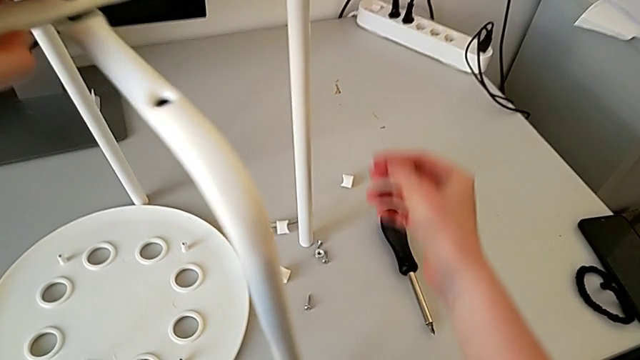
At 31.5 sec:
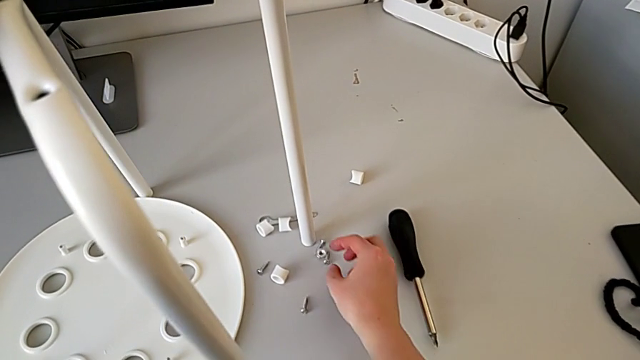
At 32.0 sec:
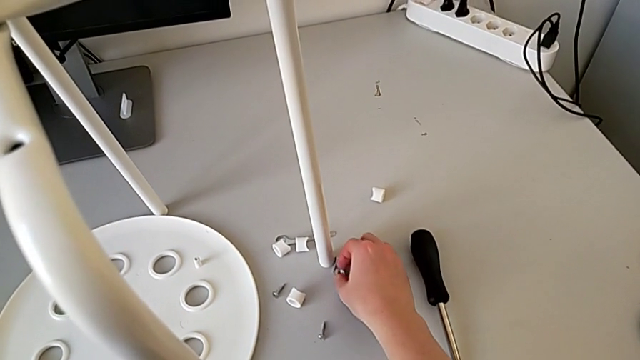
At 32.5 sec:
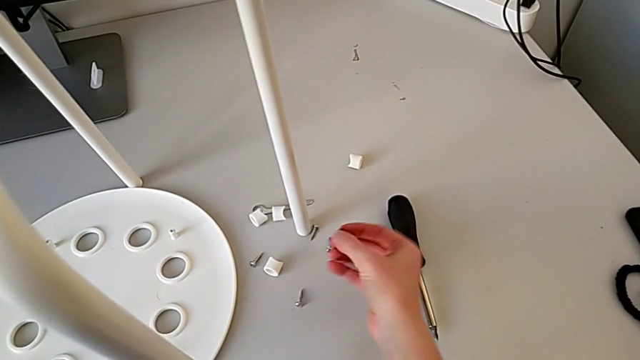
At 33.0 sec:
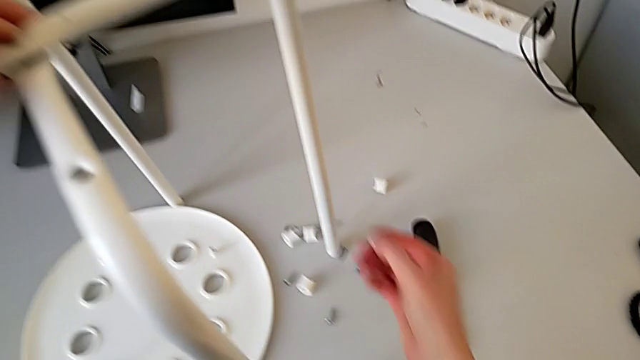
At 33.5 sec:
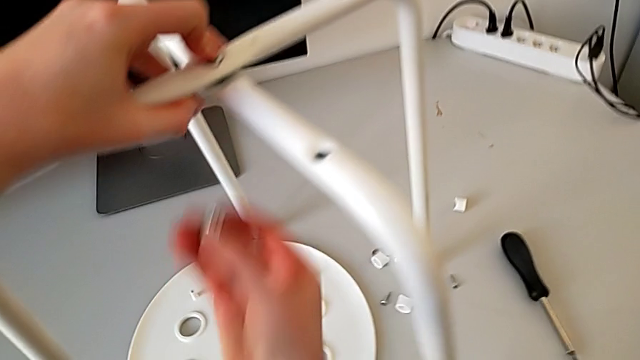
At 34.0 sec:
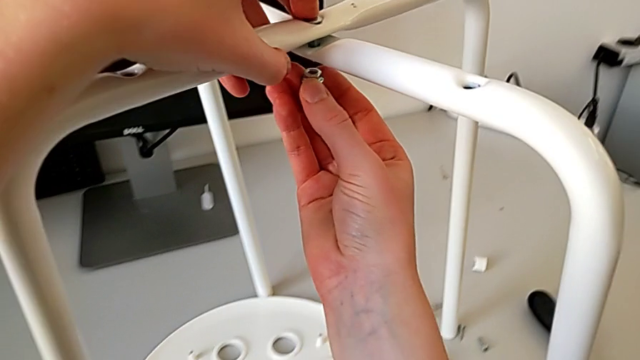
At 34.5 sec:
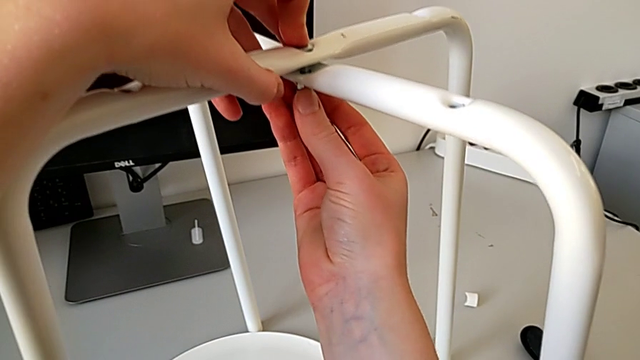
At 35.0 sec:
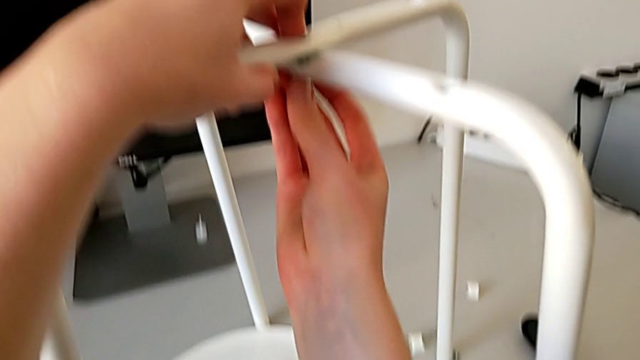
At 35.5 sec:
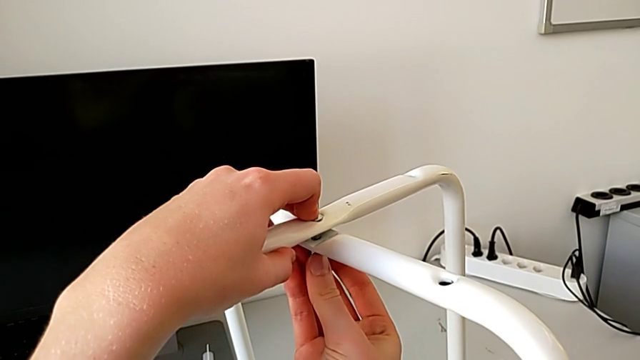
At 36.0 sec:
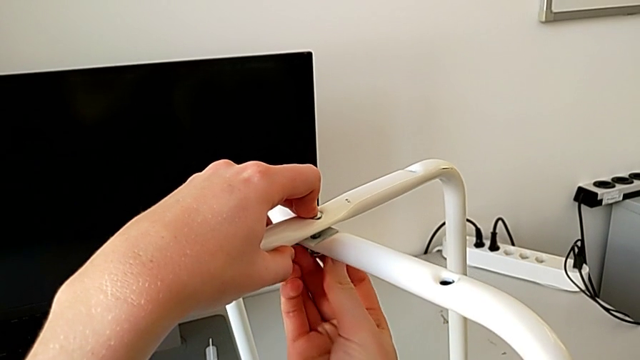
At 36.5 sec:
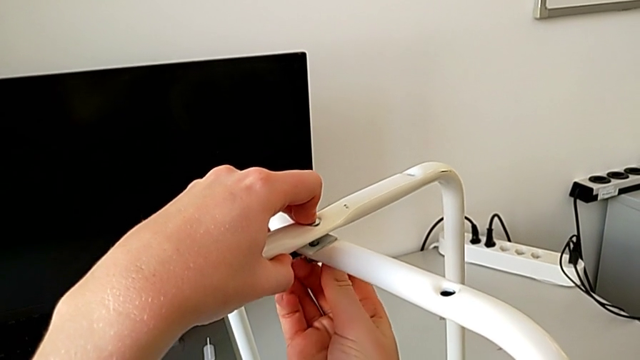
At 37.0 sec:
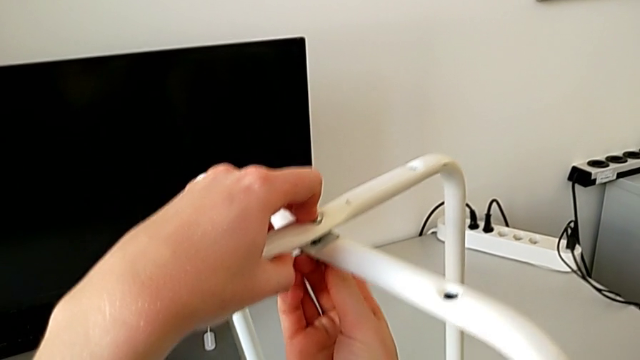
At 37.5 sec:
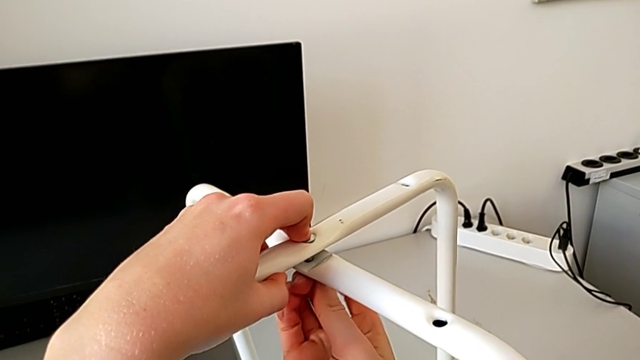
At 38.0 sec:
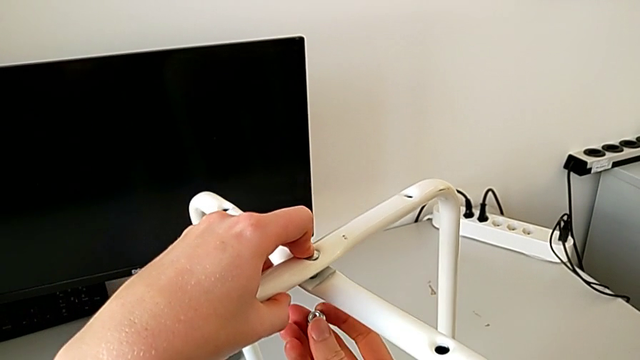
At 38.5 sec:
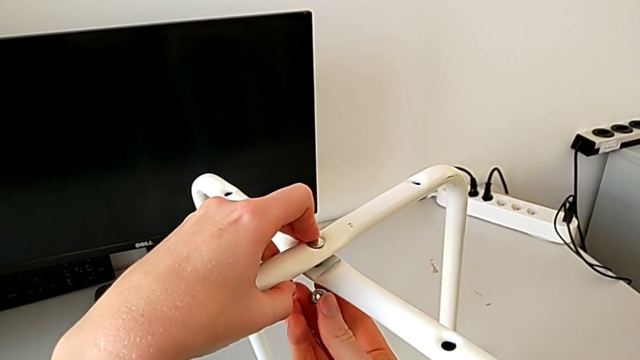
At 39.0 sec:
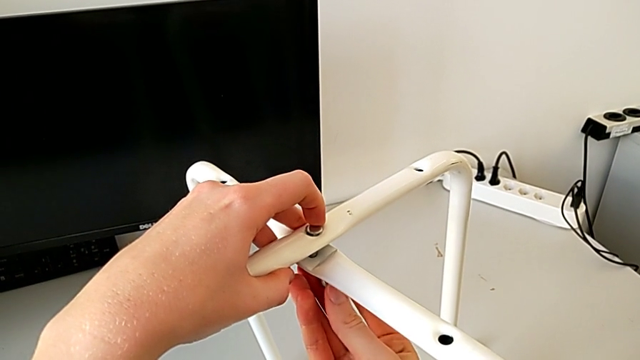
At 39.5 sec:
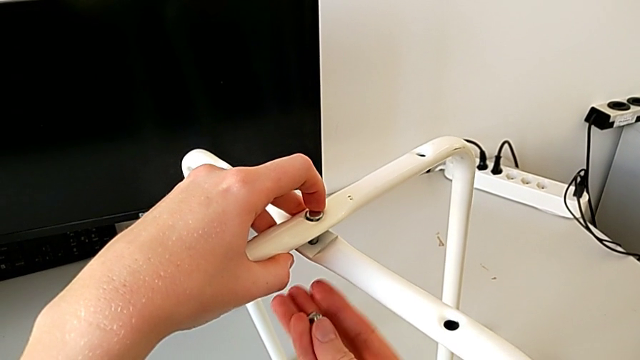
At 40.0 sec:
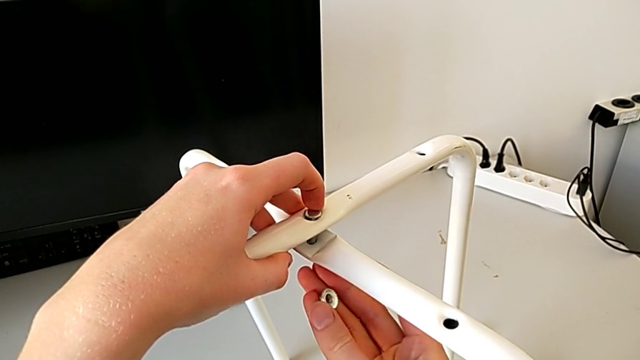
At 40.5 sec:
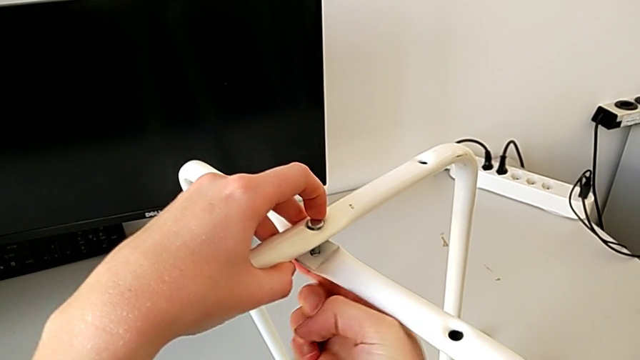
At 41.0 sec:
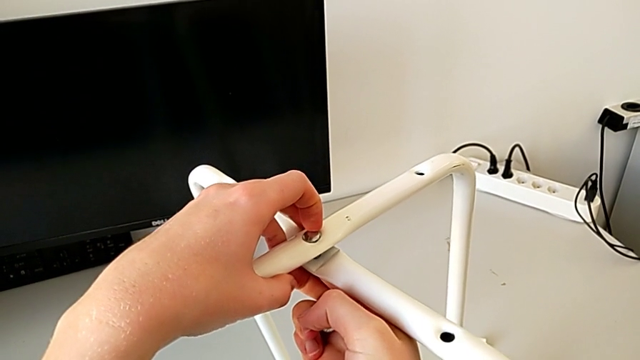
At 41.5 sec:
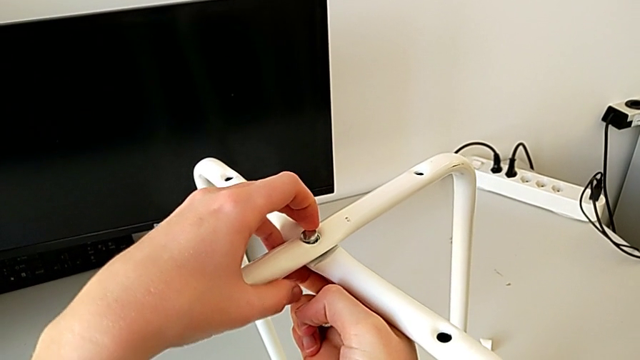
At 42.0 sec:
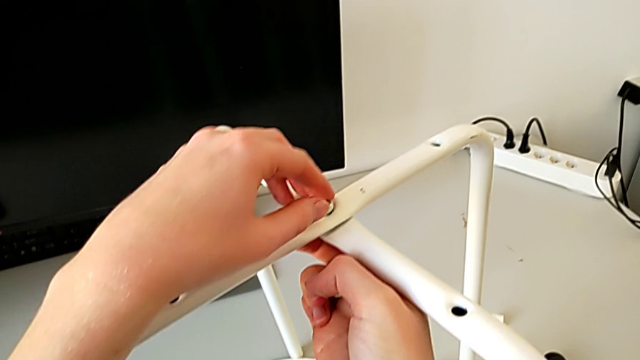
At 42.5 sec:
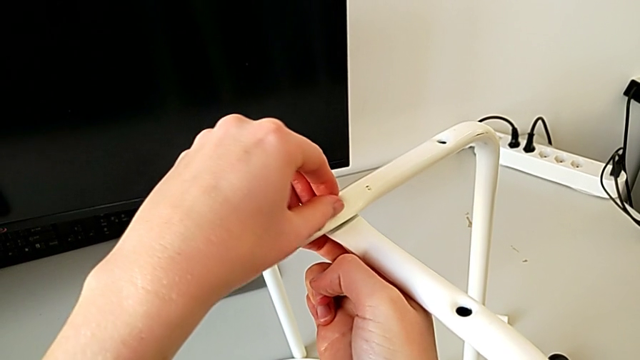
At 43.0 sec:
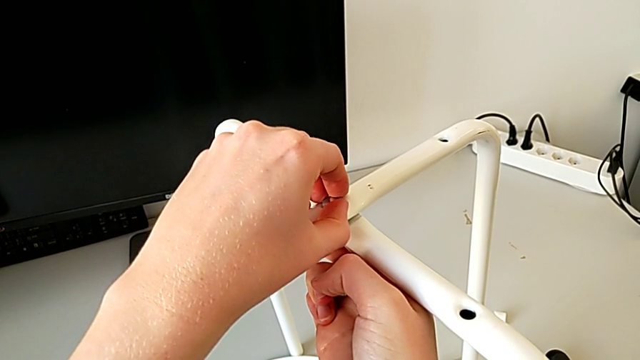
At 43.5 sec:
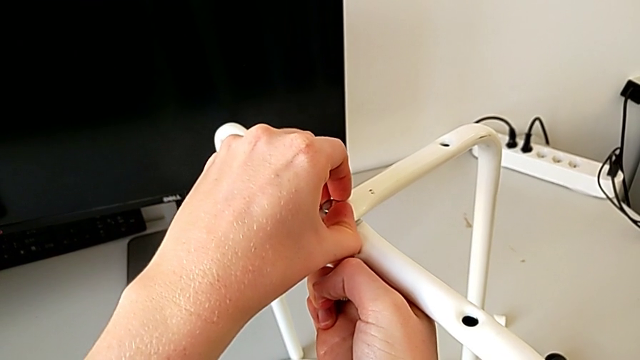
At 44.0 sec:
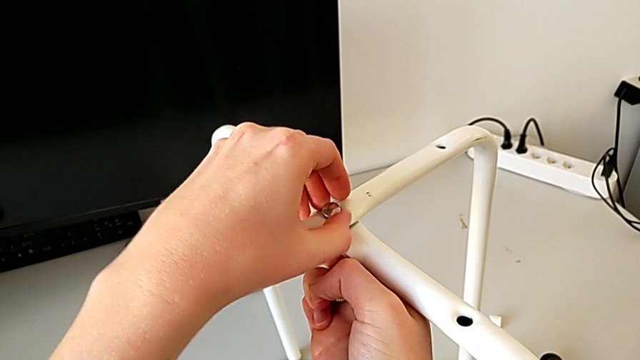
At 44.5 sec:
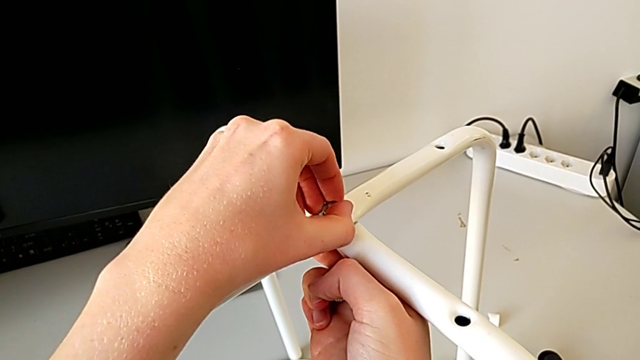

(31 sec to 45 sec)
The camera wearer is putting the legs on top of each other. They grab the hex nut and wrongly insert it, inserting the wrong side of the hex nut, and screw it on the wrong side. They disassemble the hex nut, rotate it and wrongly unscrew the bolt.

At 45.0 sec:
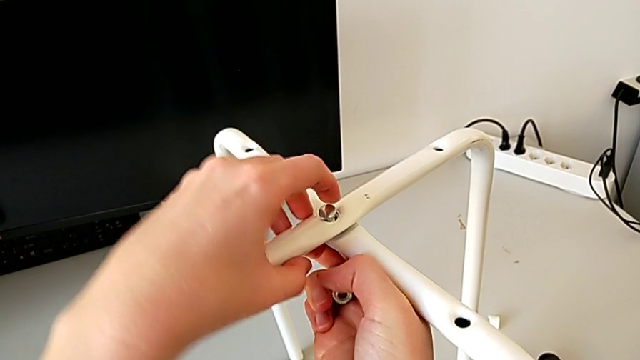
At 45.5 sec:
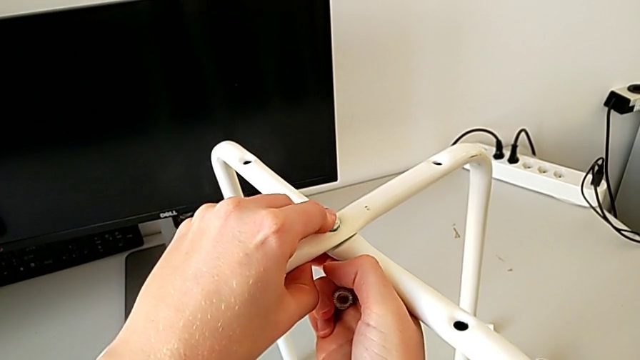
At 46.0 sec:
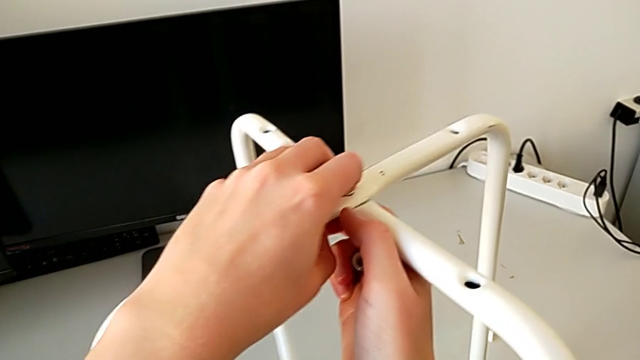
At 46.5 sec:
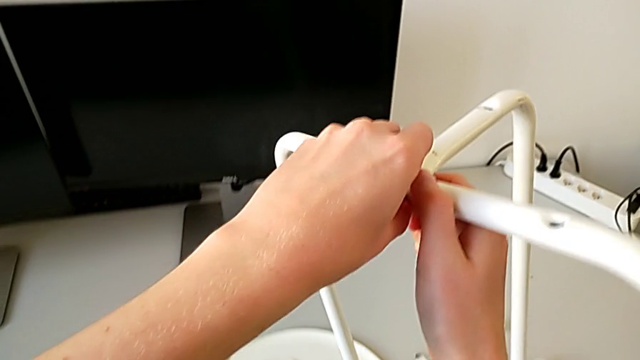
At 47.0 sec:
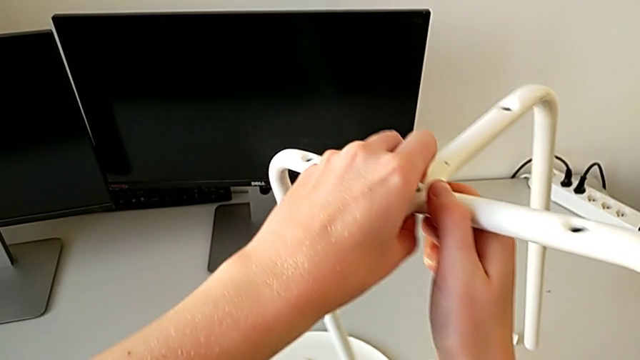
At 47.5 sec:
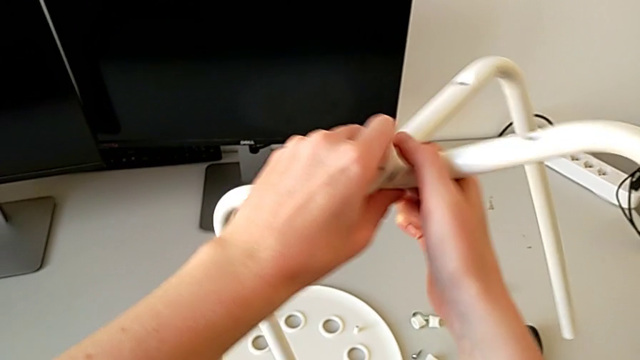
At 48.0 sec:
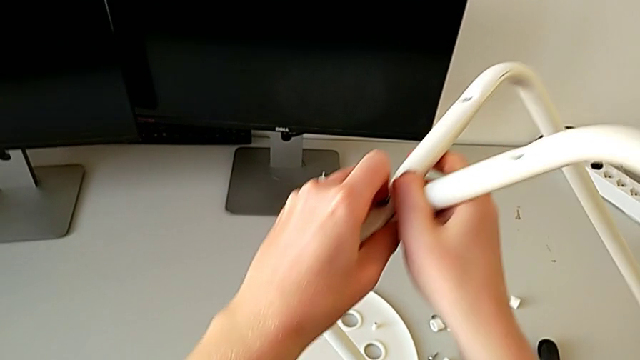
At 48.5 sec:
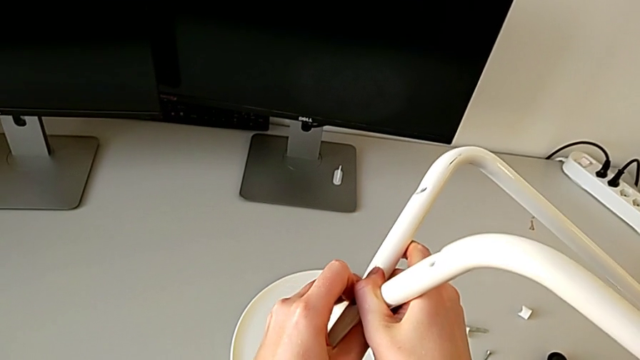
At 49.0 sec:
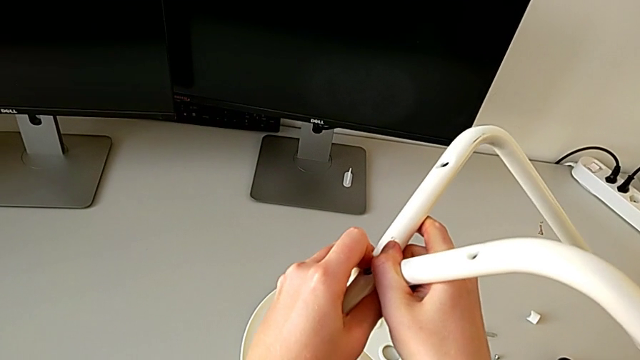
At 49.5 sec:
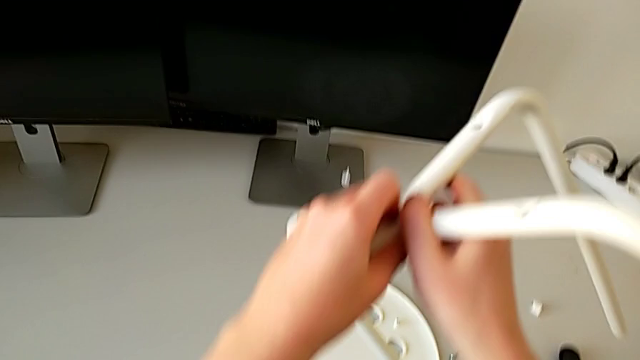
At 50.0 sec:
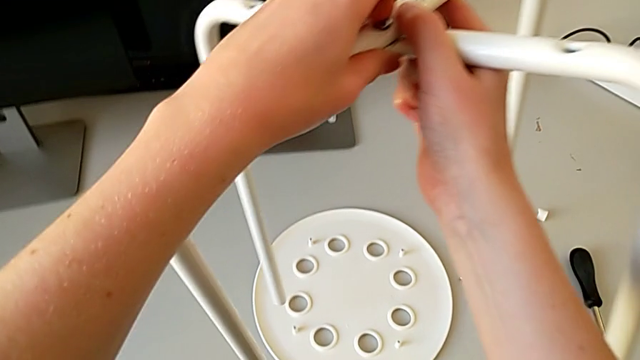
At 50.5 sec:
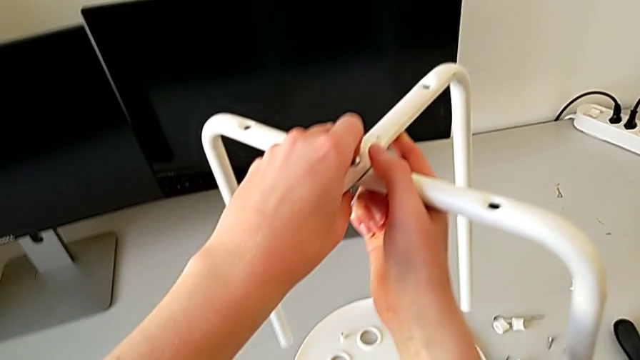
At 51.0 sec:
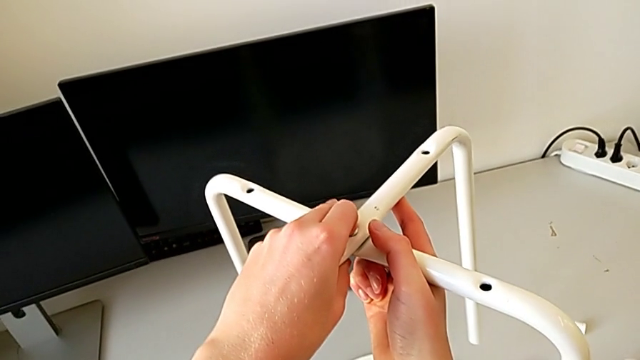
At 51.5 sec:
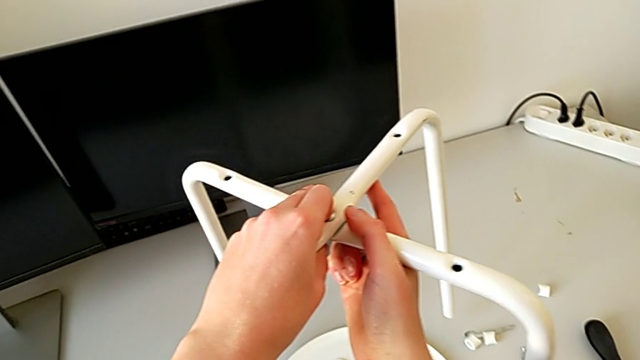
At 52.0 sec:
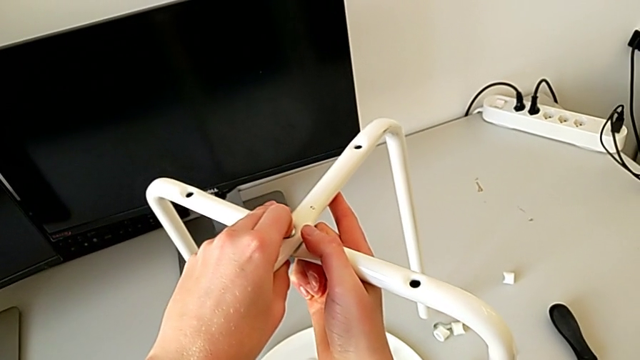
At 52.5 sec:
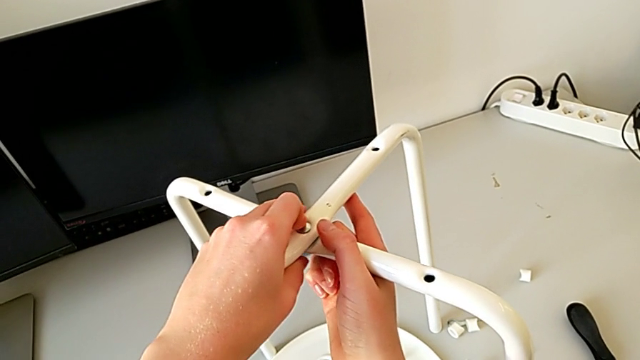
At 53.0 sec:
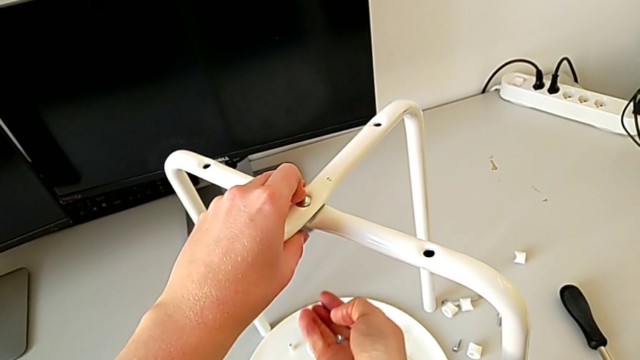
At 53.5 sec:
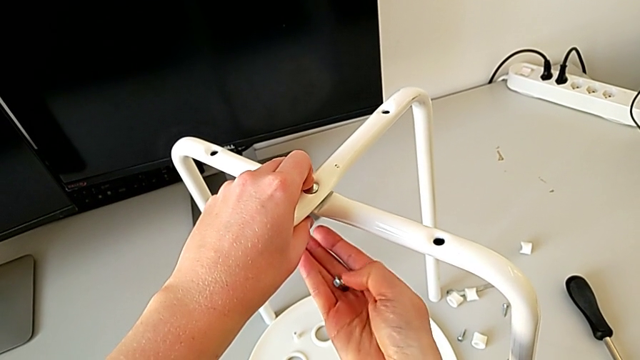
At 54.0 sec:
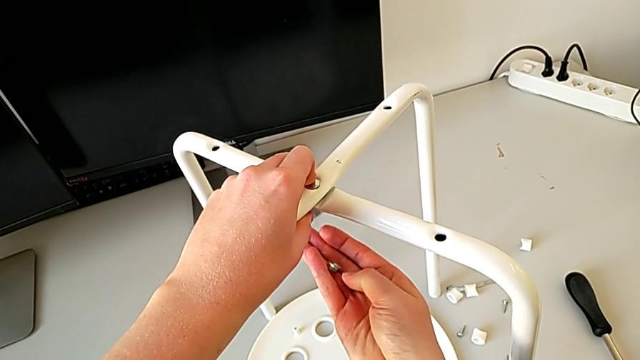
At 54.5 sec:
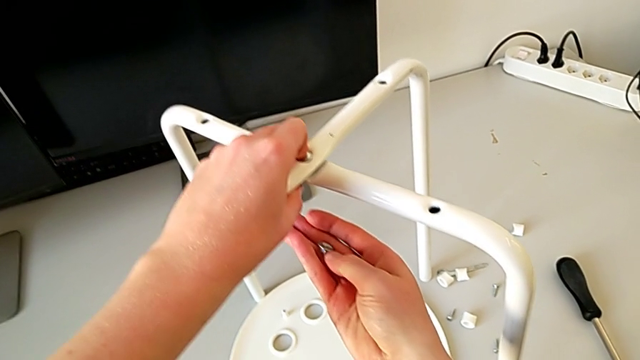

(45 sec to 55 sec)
The camera wearer is putting the legs on top of each other. They lift the hex nut, place the leg and rotate the hex nut.
